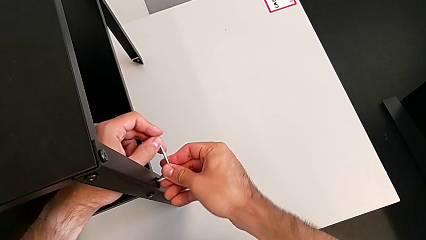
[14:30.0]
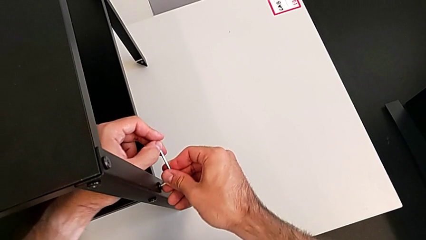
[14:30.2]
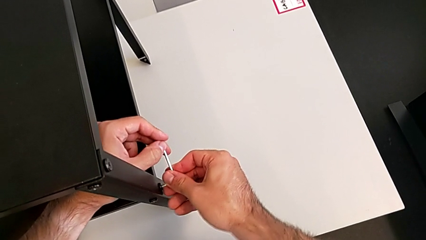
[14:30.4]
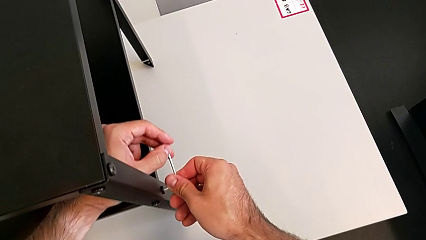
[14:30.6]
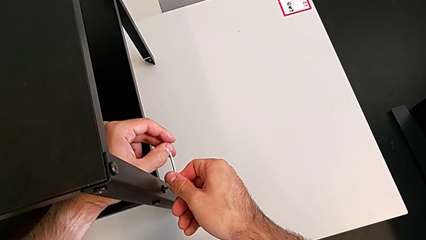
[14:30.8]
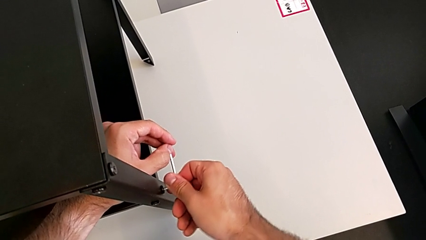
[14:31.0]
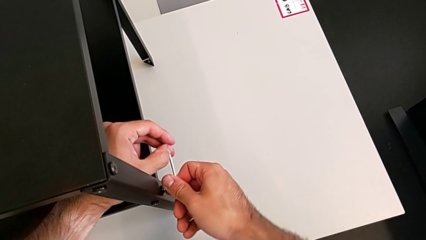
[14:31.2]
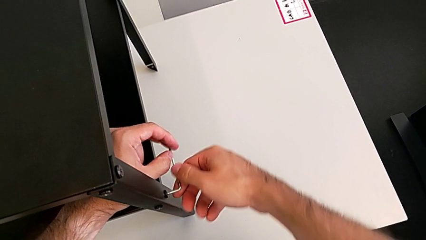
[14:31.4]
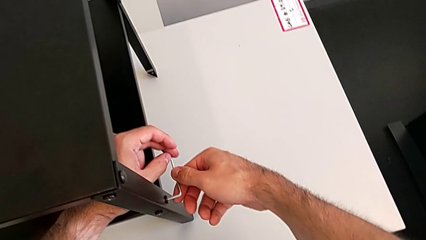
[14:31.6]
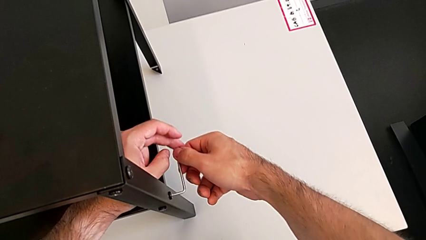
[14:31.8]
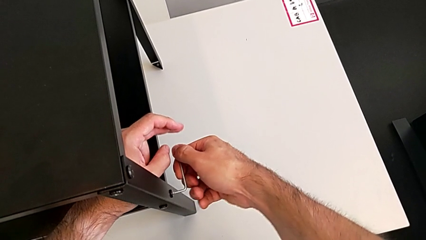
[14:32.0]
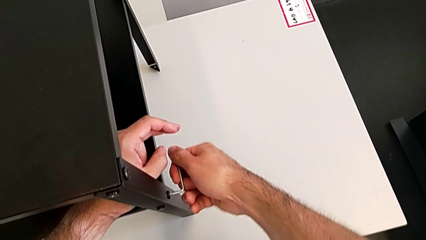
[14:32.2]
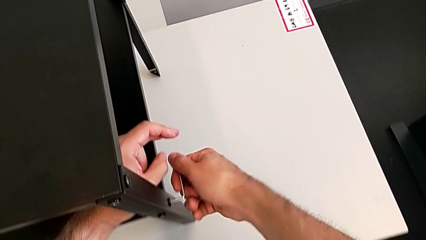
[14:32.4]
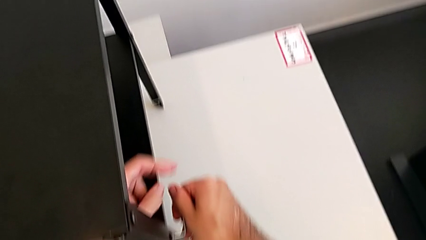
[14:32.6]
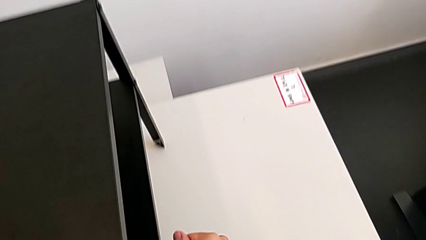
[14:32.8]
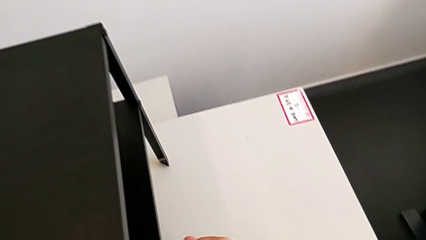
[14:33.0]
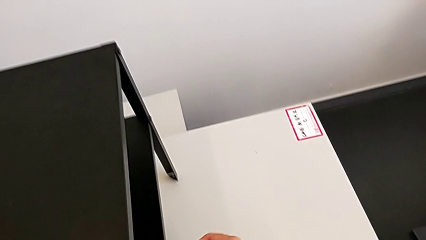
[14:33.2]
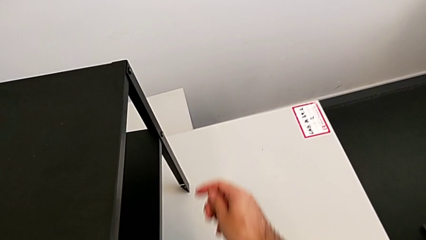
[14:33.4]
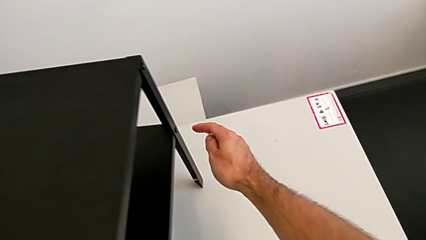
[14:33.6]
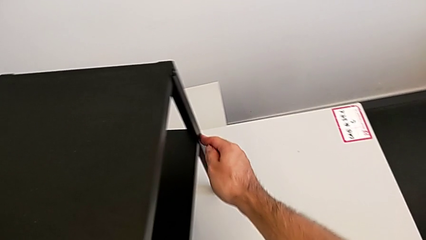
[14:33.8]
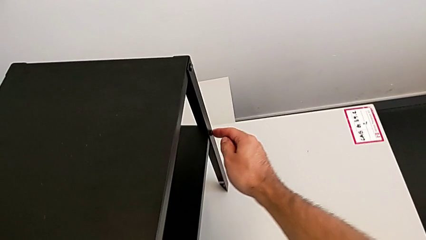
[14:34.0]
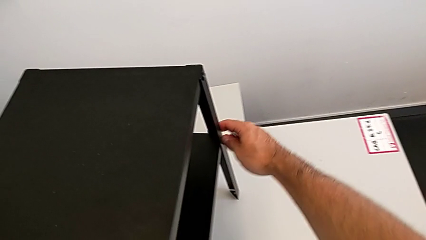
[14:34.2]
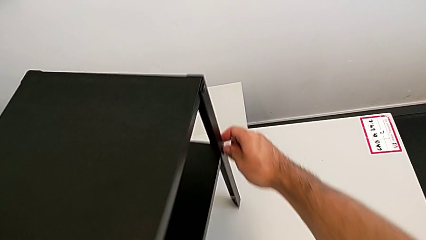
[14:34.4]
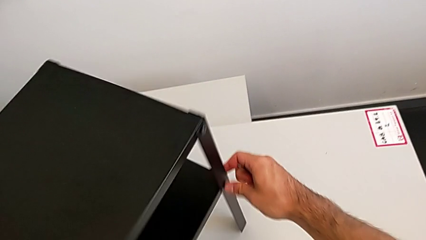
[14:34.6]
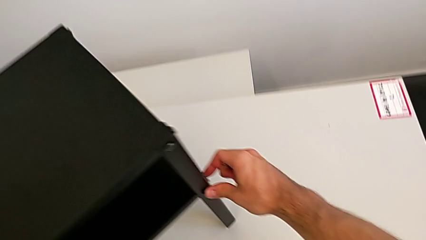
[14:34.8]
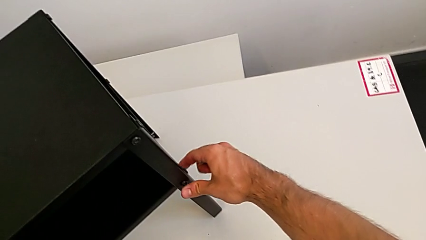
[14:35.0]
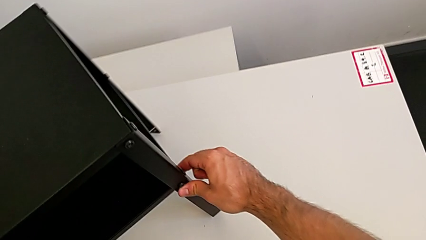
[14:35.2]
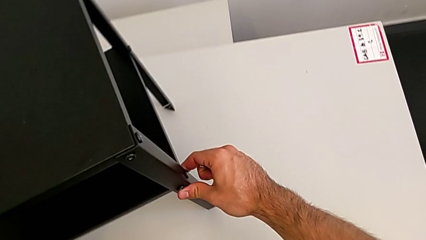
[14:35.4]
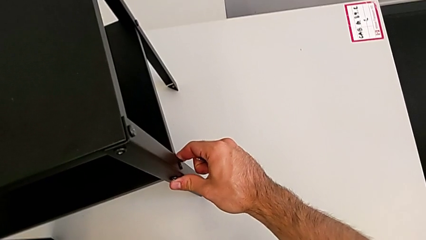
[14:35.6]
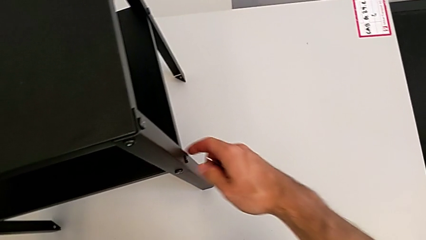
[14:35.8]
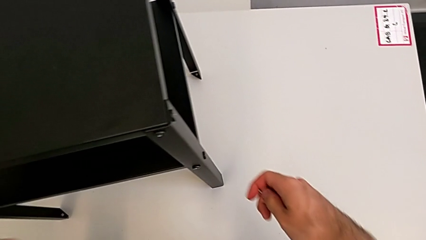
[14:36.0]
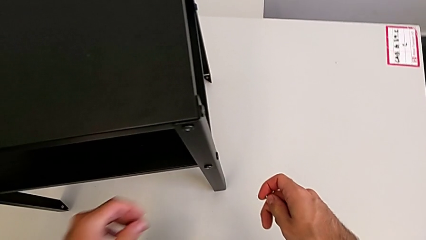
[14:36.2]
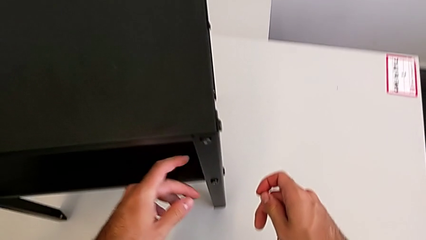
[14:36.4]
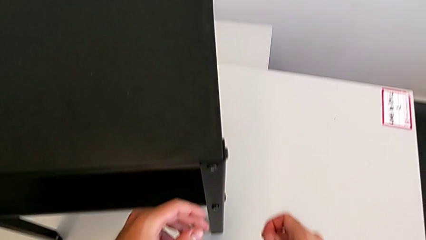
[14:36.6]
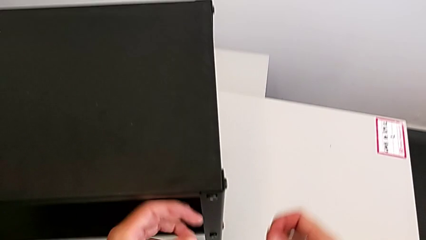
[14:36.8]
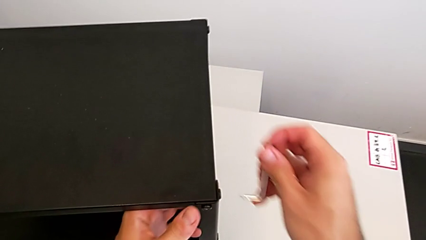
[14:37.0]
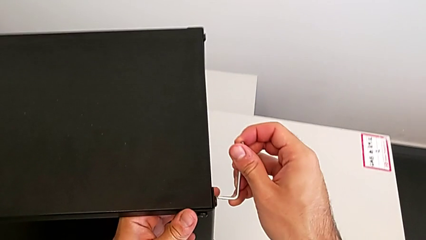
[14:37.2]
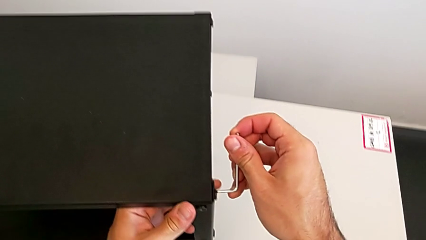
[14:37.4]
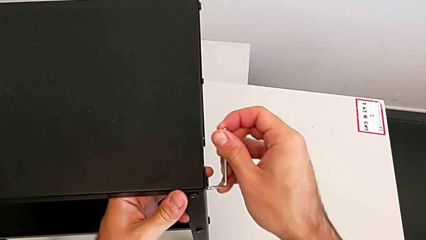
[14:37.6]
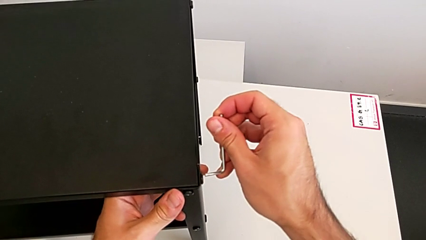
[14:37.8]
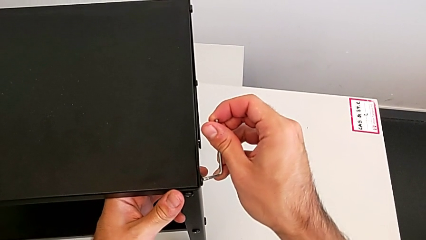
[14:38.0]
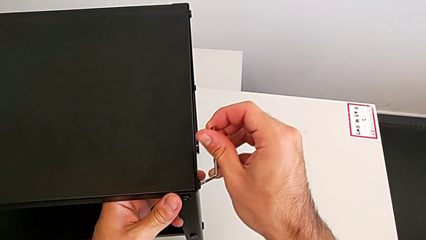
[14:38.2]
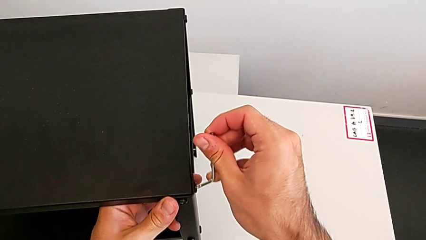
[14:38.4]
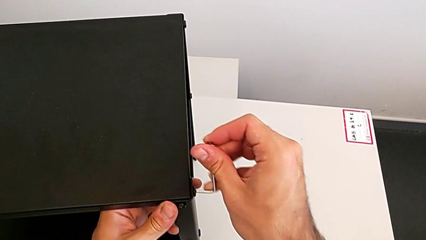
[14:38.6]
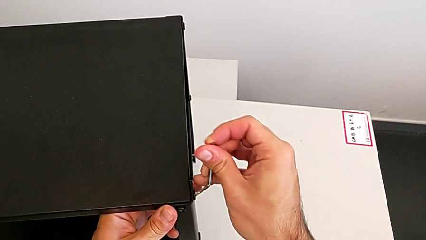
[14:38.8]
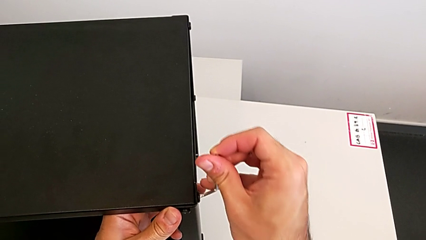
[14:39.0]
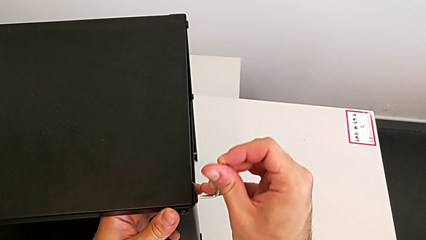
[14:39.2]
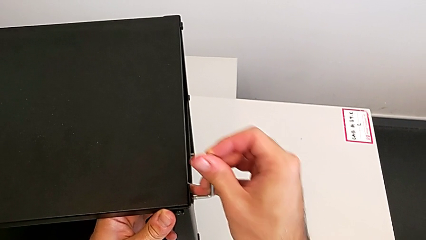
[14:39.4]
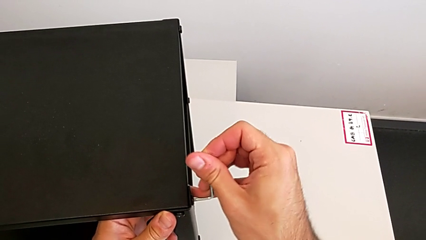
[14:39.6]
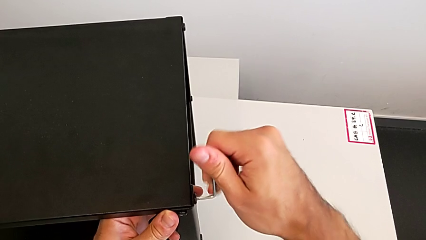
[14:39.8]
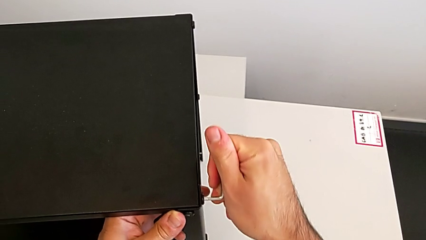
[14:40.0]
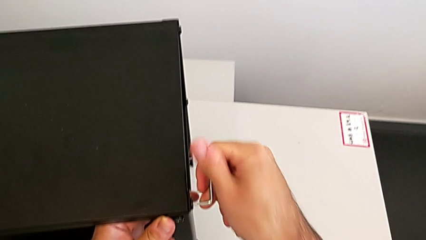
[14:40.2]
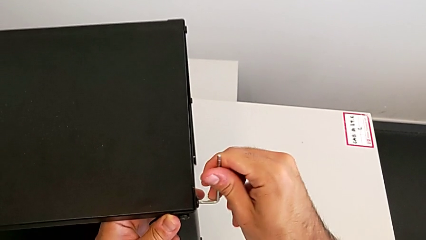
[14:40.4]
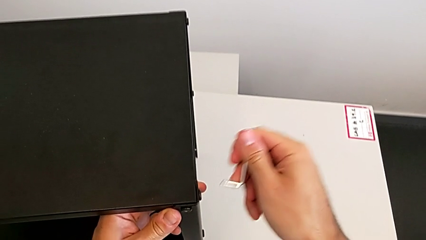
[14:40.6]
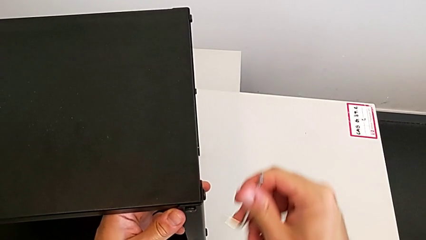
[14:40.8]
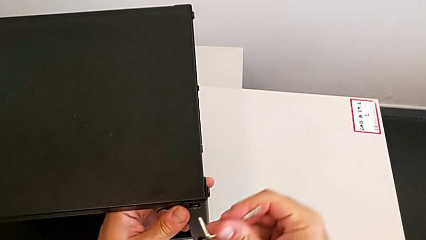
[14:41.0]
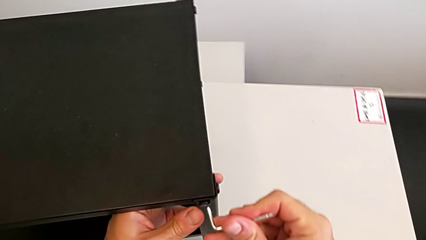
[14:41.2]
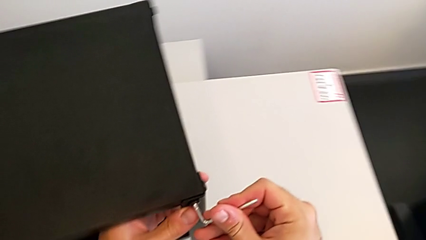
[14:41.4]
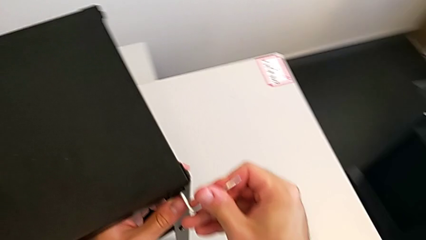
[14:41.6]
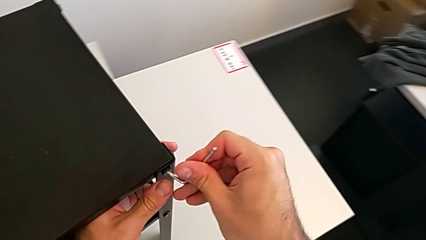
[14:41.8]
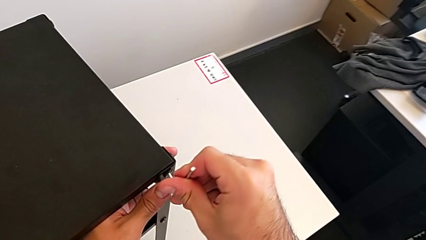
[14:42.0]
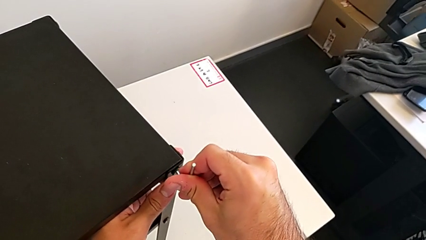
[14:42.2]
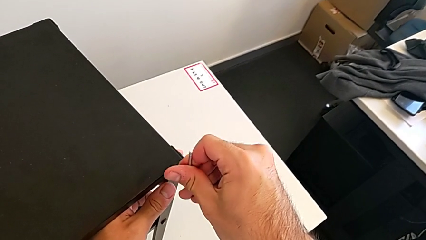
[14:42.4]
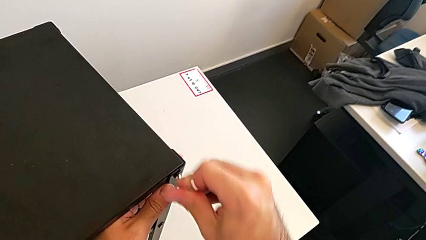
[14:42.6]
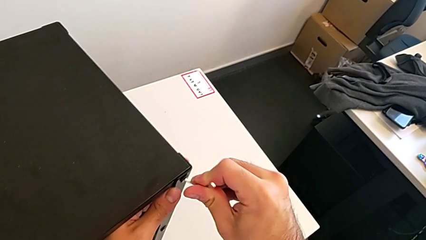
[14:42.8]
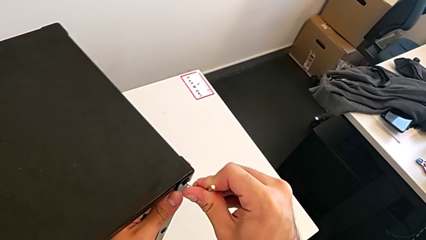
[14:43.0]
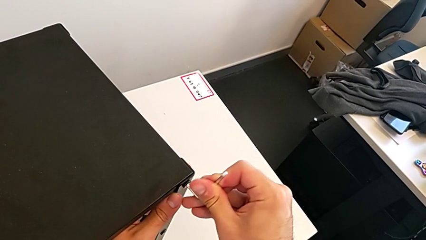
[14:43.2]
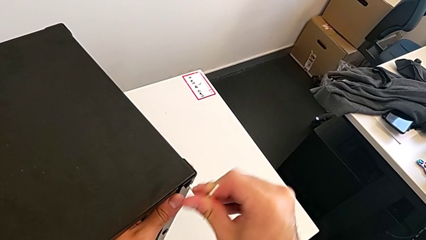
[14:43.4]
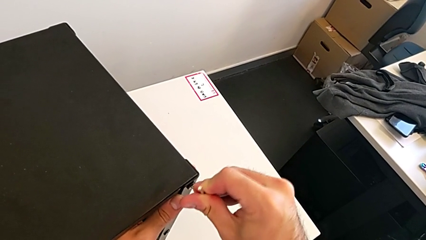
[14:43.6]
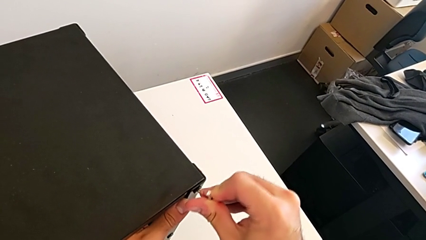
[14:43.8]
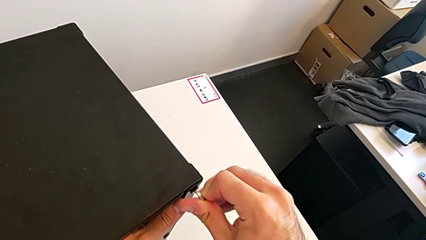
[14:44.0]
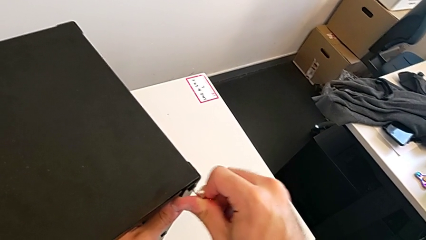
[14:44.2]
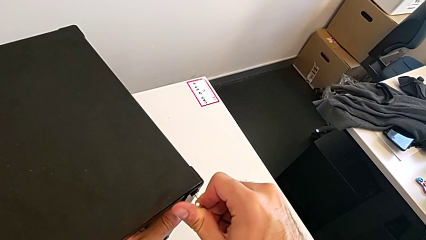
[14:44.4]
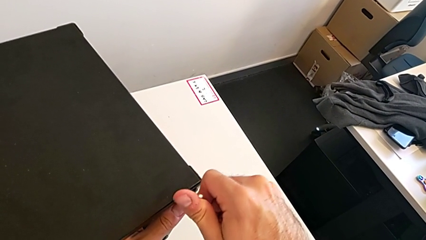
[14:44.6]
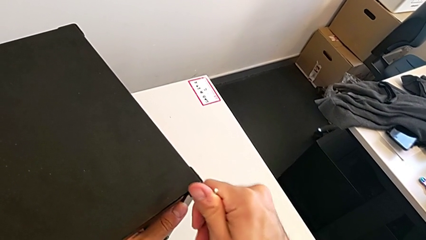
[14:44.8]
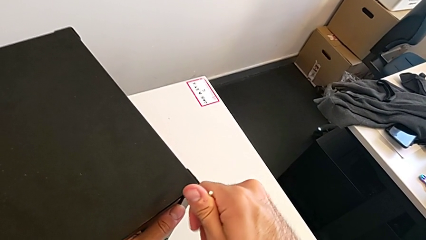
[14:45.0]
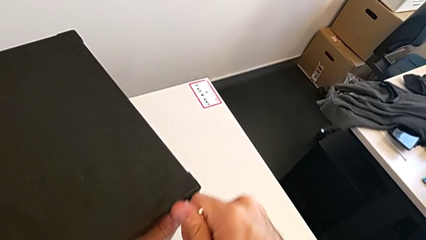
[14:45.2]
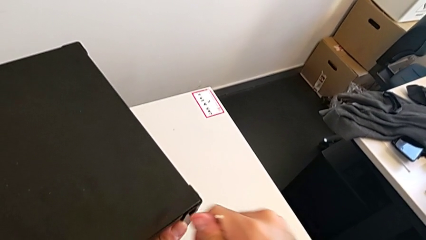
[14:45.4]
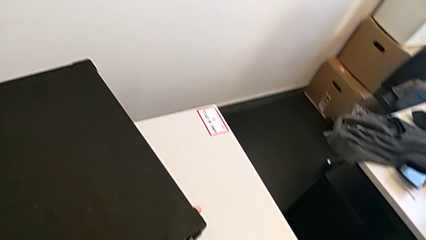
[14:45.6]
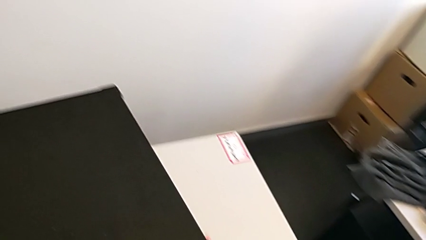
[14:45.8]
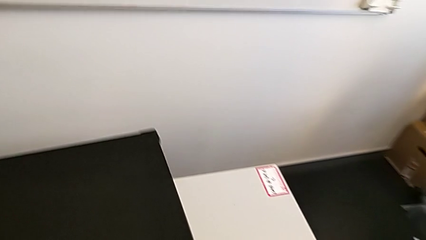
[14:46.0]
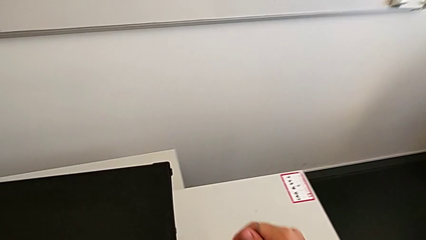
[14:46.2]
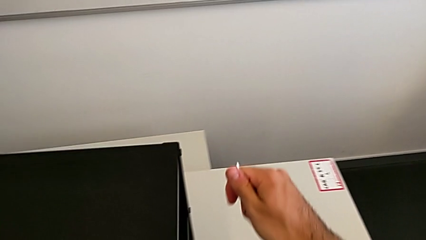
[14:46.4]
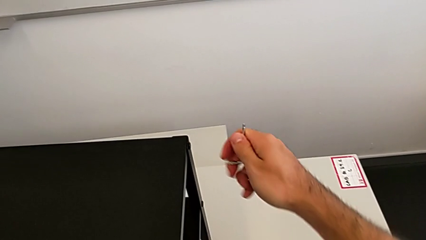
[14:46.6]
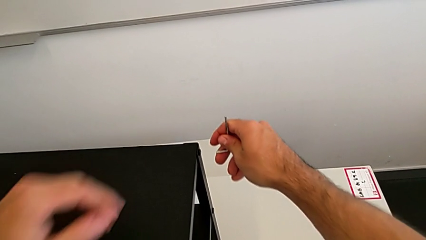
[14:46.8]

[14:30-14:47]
The camera wearer is tightening all the hex socket heads. They screw the hex socket head, withdraw the Allen wrench, slide the nightstand, insert the Allen wrench, screw the hex socket head, withdraw the Allen wrench, insert it, screw the hex socket head, withdraw the Allen wrench and slide the nightstand.
